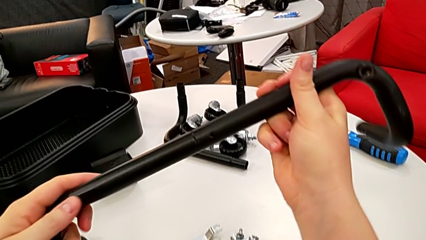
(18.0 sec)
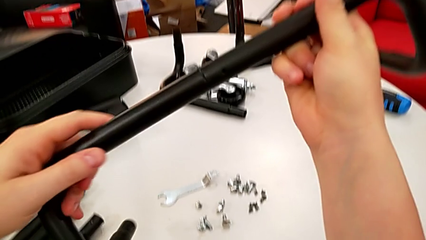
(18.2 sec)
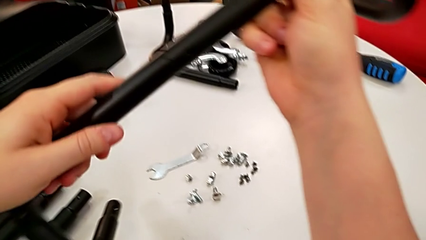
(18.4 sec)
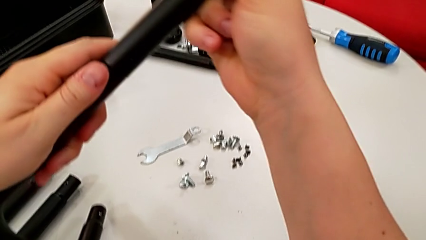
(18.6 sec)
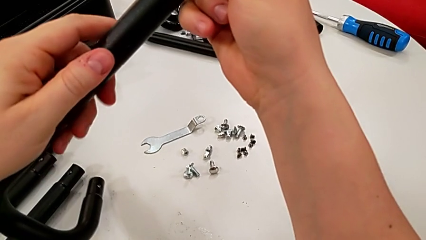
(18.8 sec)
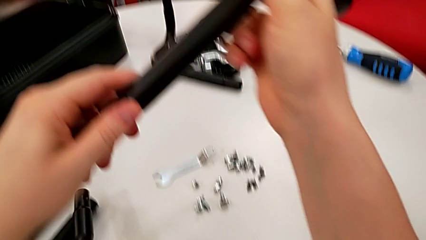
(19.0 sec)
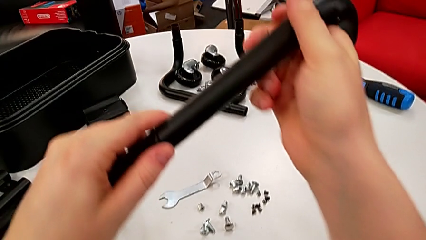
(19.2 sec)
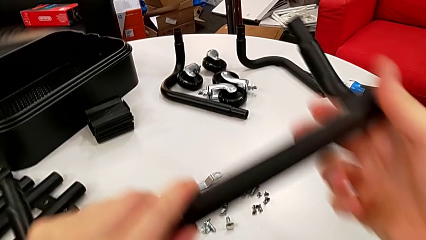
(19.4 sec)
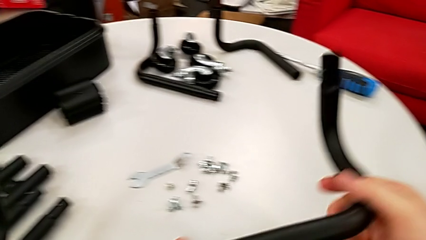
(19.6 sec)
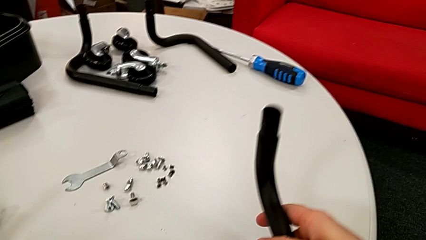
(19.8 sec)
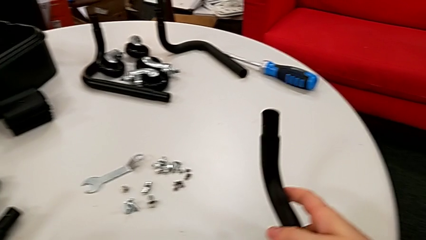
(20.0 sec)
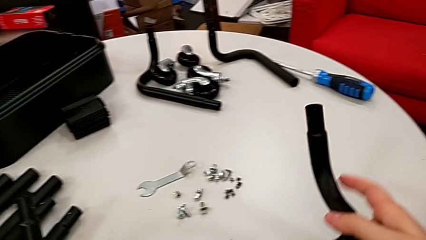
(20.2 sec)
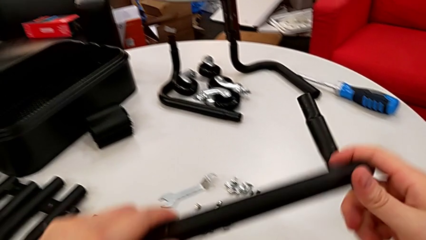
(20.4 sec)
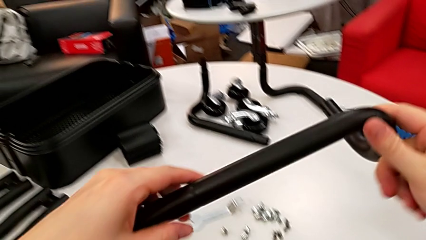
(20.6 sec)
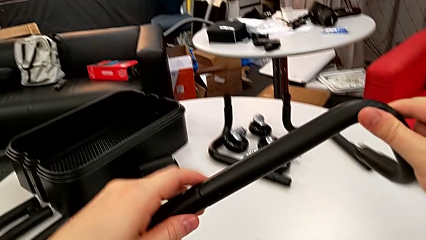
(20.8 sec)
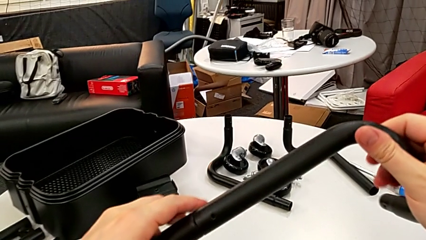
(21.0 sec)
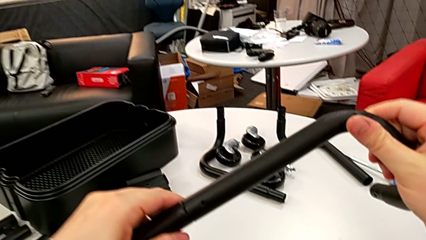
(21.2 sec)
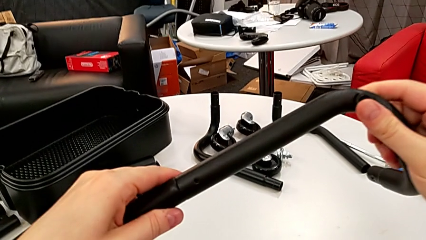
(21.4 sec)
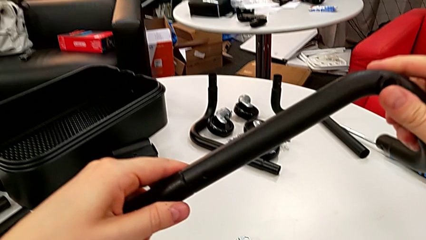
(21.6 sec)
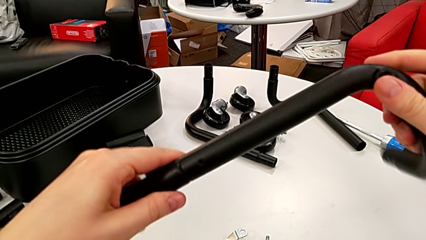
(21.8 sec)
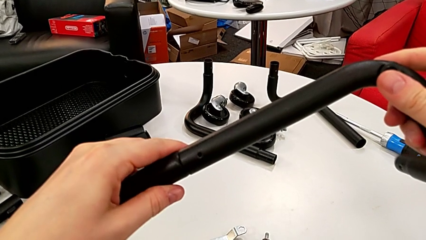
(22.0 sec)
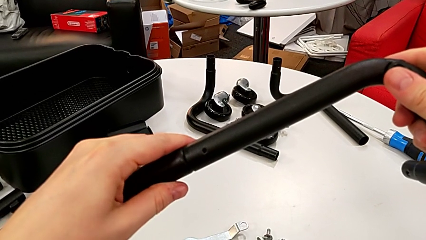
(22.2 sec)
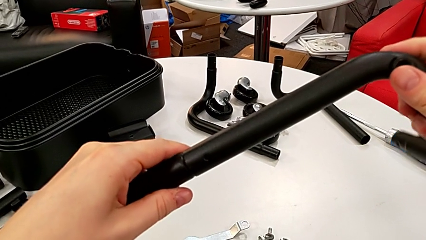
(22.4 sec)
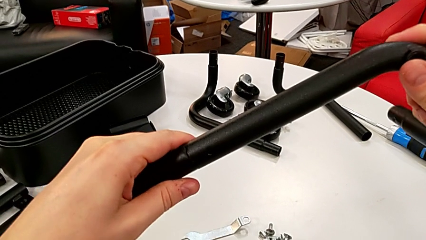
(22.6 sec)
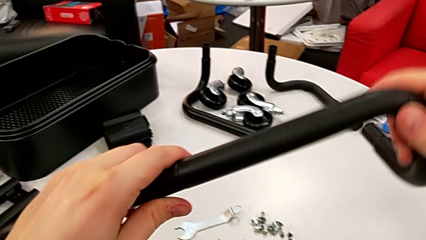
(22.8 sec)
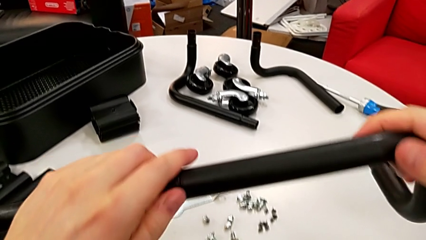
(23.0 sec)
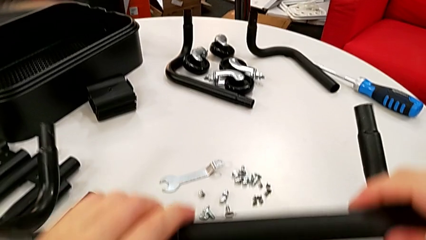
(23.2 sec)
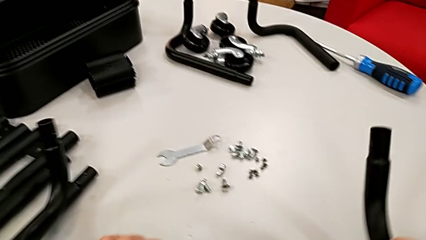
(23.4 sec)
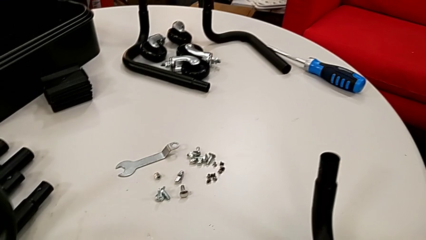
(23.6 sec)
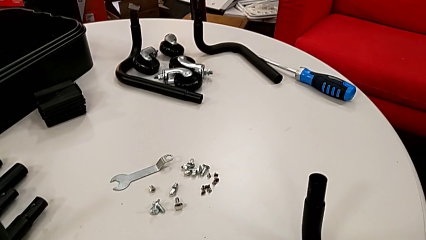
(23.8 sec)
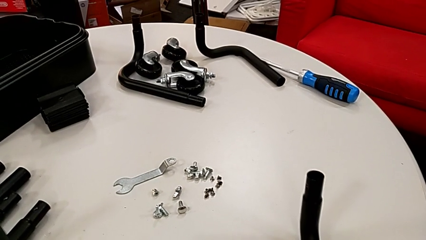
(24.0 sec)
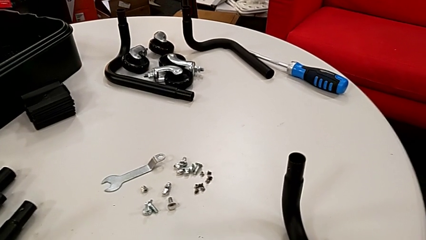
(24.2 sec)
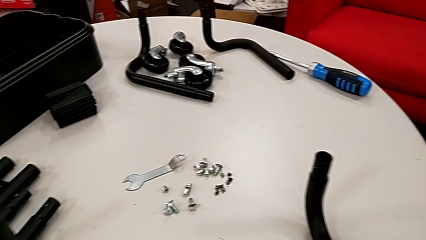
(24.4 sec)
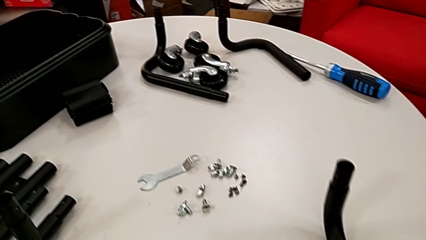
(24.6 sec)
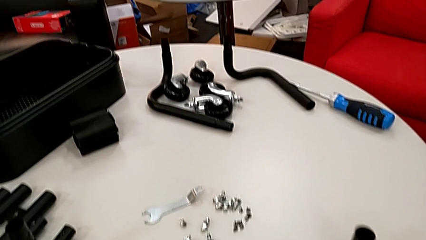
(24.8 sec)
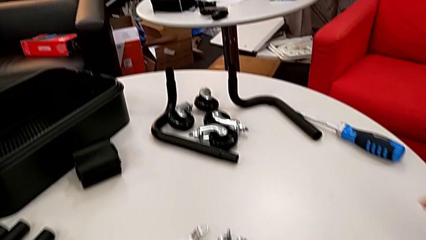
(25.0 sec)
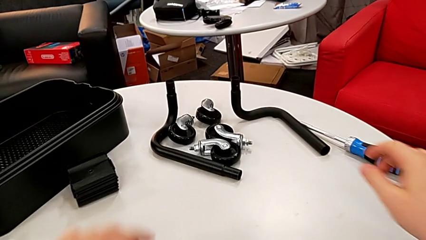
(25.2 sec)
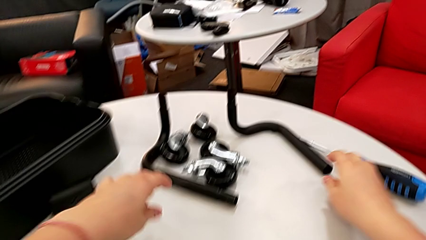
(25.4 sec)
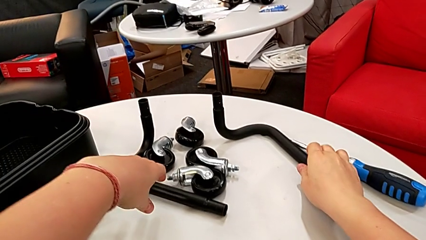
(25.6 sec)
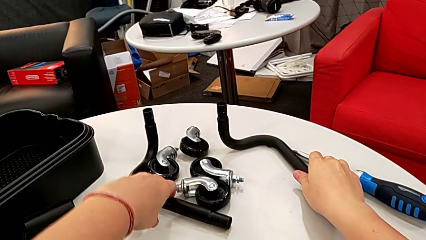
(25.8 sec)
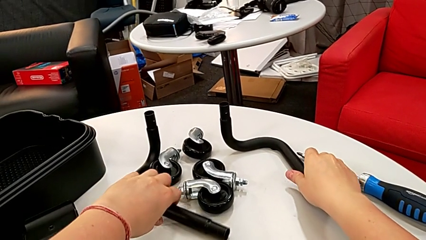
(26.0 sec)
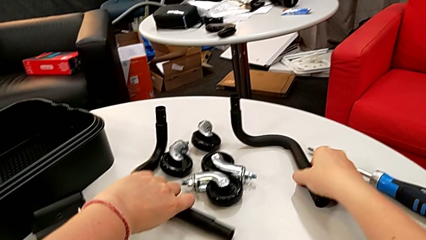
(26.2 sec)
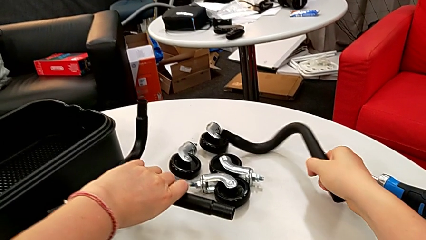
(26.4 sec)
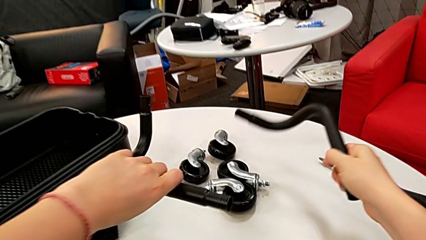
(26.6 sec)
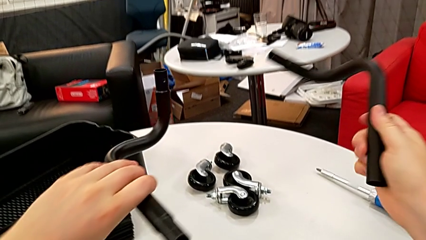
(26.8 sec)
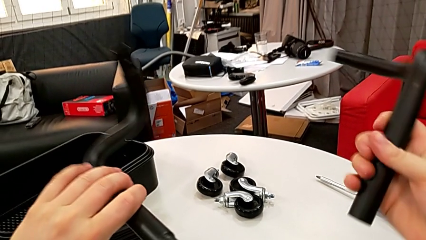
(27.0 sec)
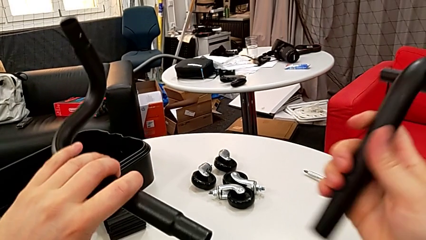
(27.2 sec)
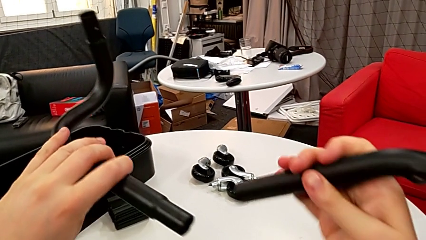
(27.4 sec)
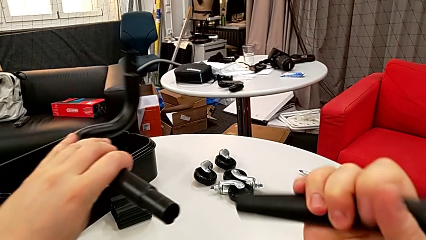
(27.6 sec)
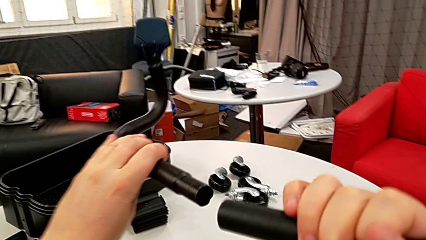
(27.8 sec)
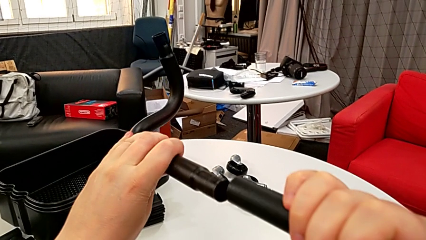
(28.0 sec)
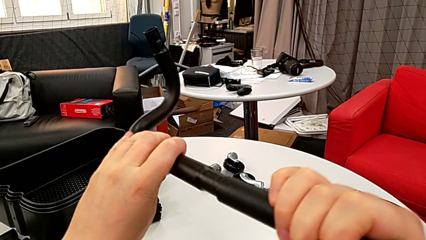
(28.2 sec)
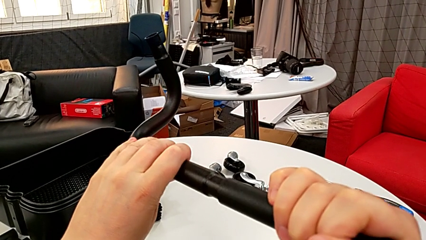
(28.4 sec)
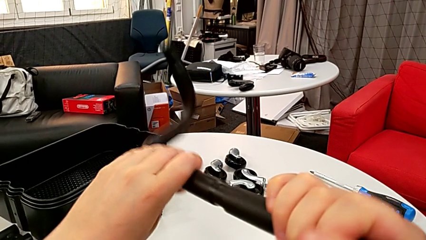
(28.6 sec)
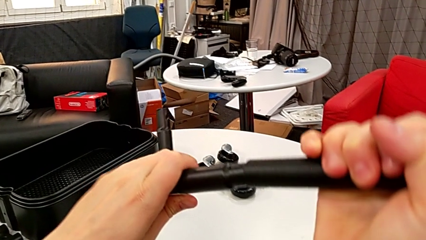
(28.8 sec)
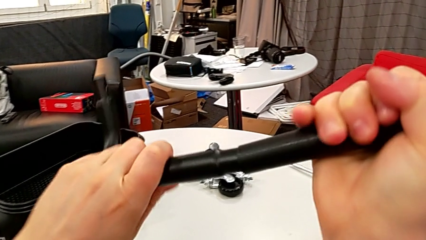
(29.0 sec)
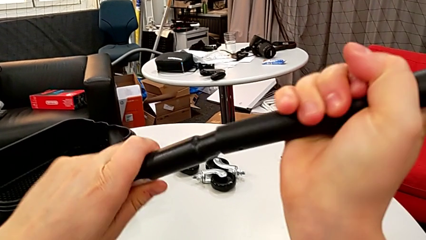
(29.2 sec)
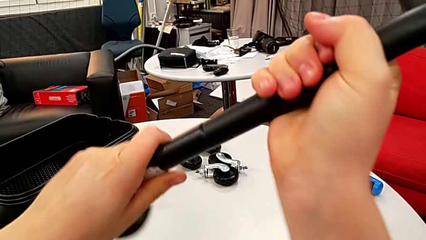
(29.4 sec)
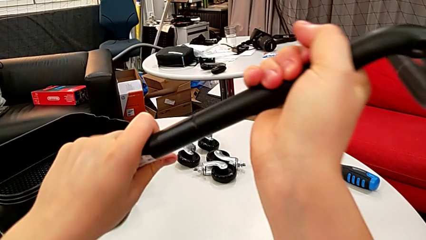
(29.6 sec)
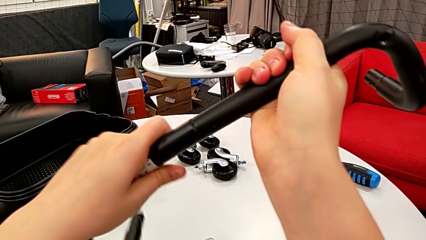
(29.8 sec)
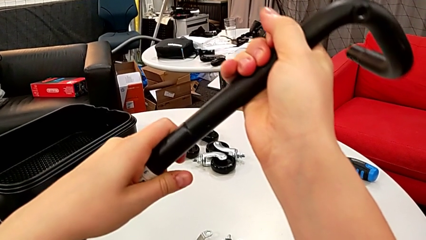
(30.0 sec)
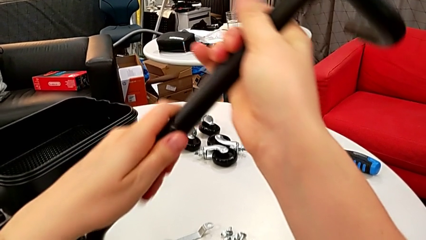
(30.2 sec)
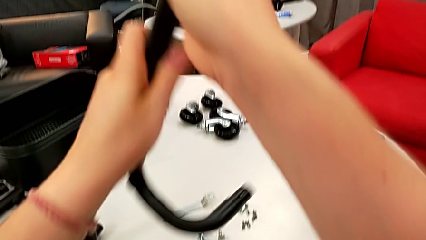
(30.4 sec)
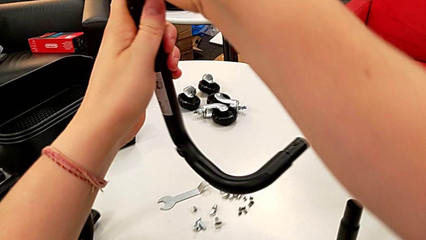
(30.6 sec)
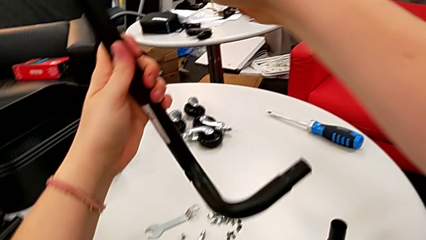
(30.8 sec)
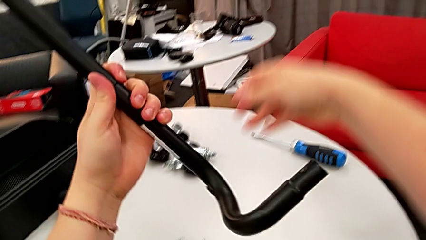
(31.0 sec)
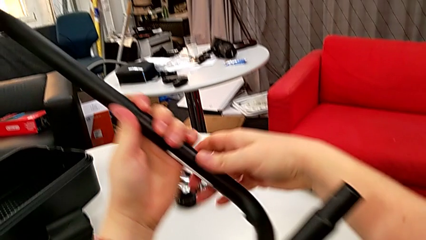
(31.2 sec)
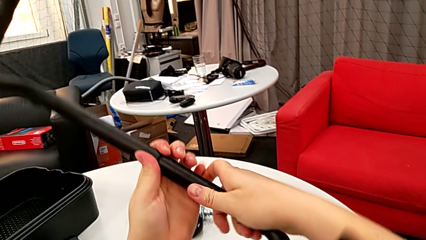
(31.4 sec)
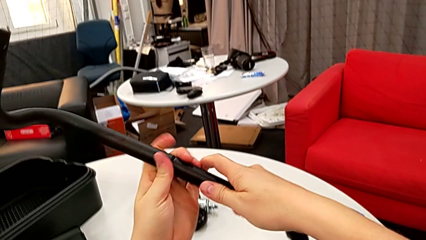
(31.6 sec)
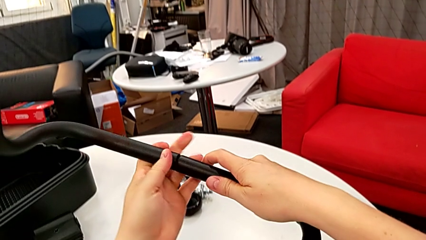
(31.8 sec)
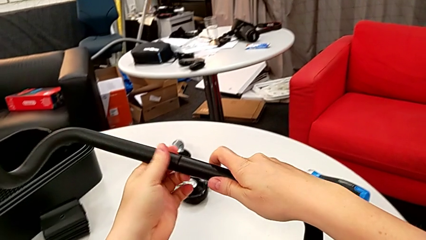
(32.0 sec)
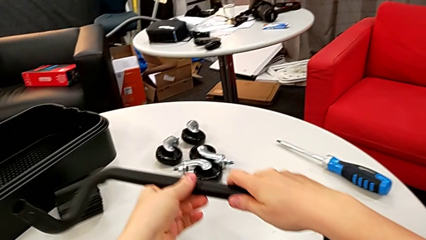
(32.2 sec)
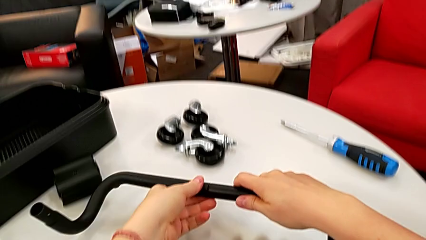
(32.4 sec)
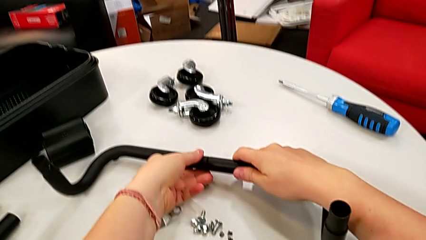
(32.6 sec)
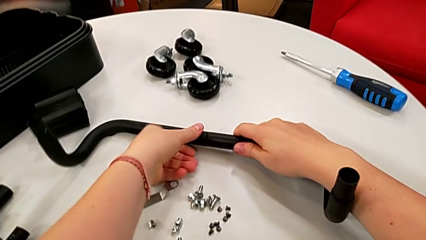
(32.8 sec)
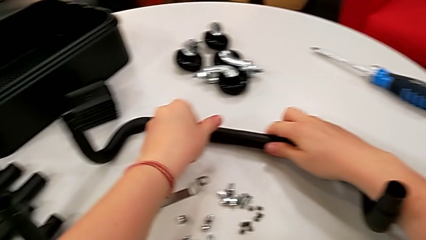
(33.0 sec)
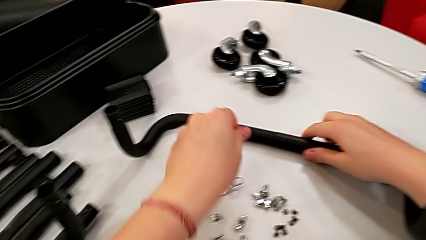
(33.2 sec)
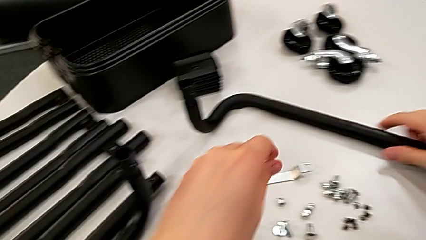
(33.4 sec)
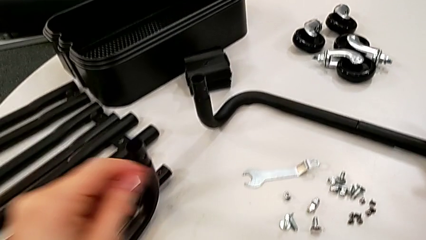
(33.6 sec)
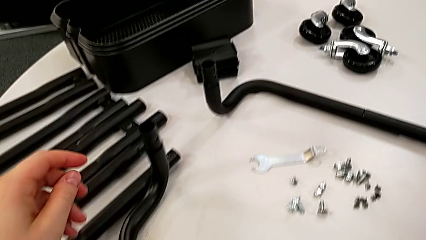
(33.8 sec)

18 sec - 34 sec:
The camera wearer is mounting the first base frame. They keep inspecting the first frame, drop it, assemble the second frame and drop it.
